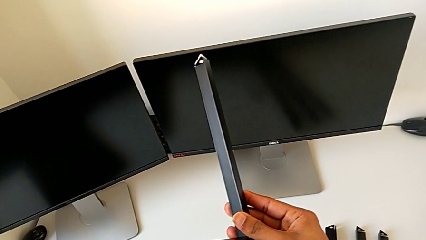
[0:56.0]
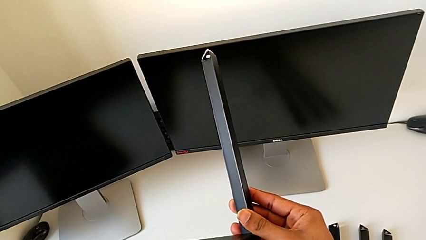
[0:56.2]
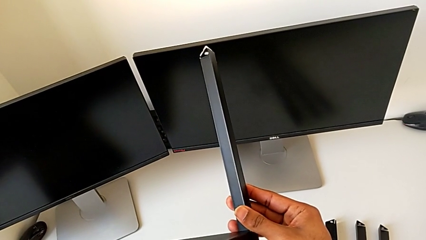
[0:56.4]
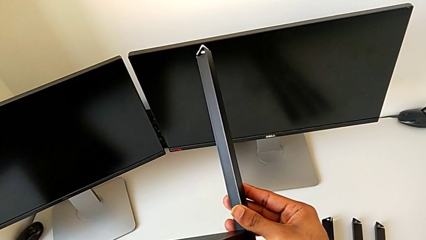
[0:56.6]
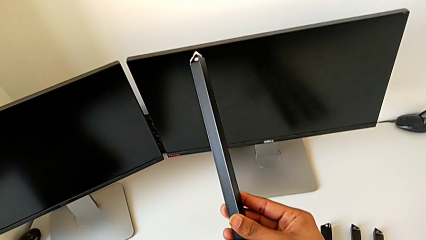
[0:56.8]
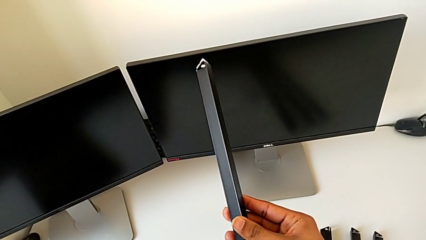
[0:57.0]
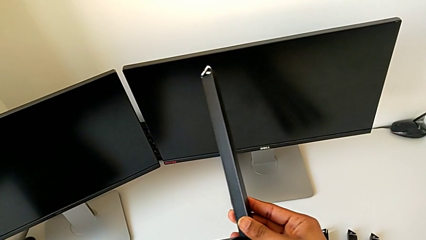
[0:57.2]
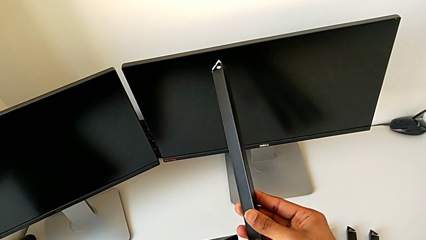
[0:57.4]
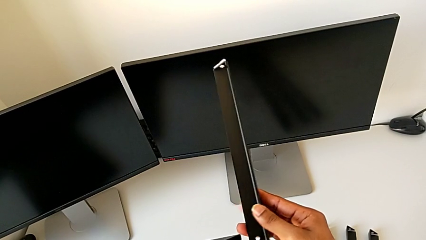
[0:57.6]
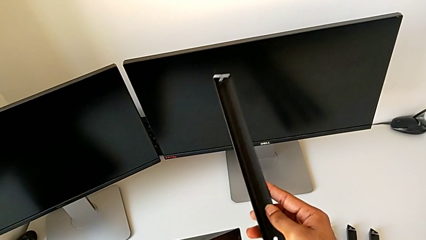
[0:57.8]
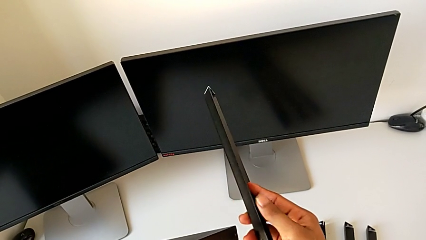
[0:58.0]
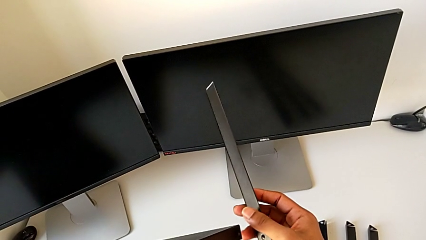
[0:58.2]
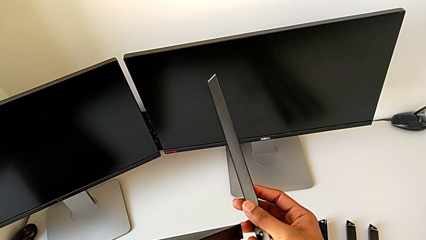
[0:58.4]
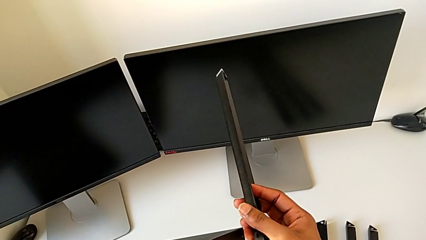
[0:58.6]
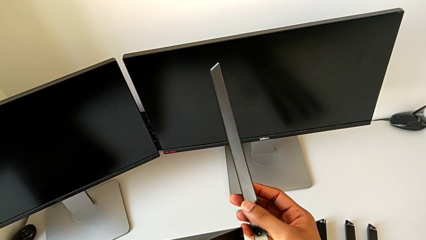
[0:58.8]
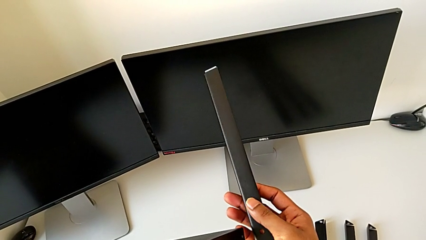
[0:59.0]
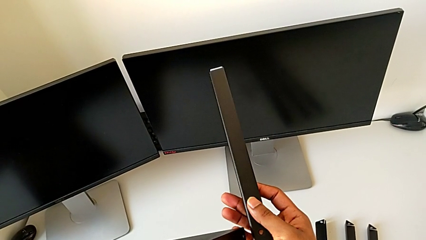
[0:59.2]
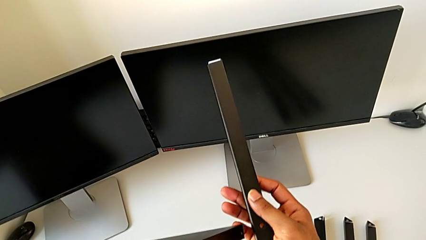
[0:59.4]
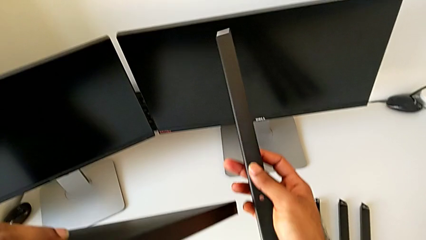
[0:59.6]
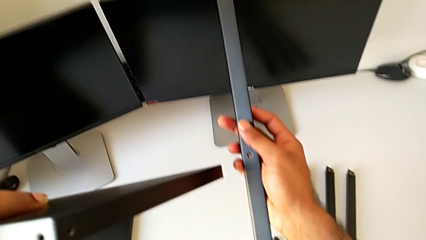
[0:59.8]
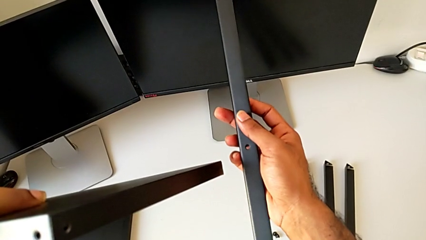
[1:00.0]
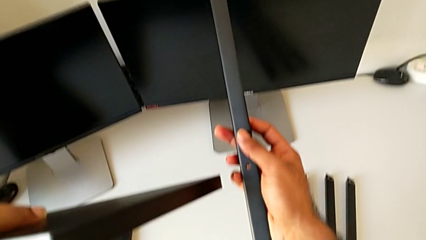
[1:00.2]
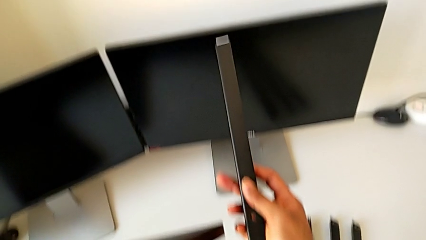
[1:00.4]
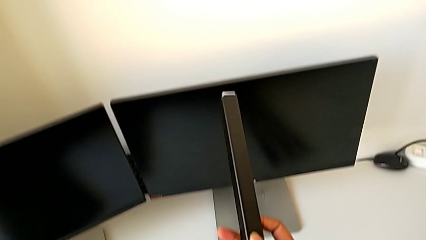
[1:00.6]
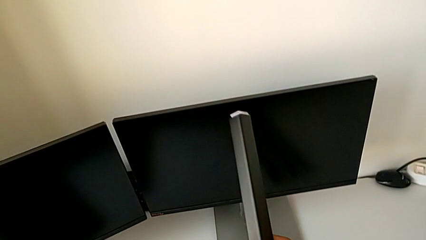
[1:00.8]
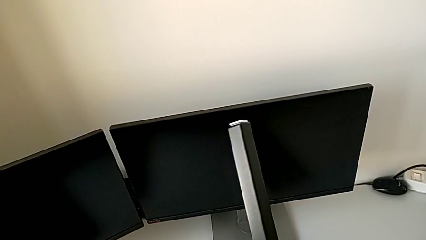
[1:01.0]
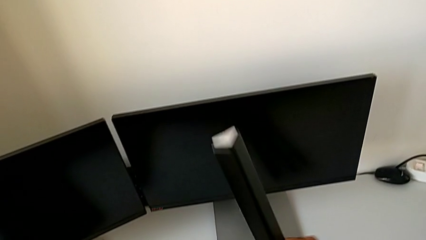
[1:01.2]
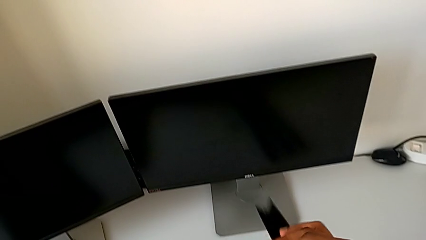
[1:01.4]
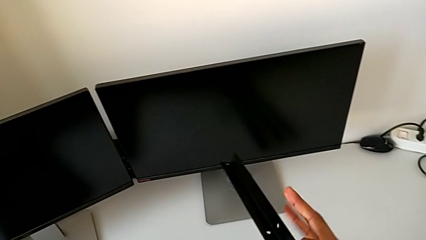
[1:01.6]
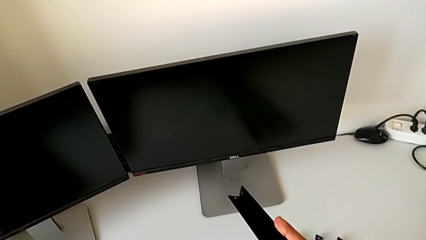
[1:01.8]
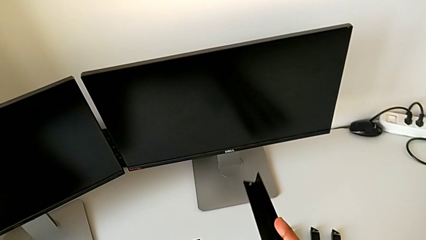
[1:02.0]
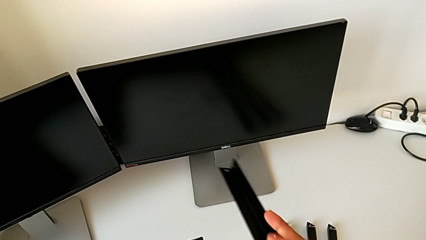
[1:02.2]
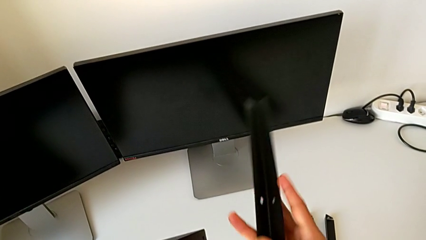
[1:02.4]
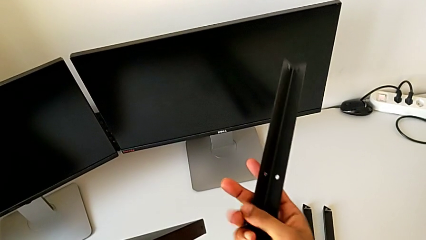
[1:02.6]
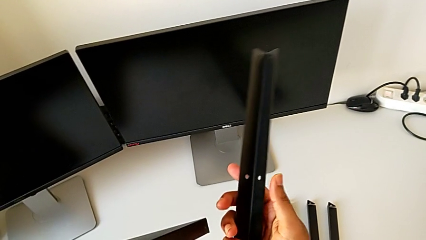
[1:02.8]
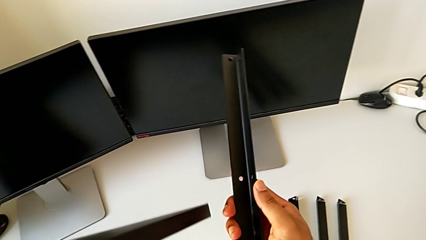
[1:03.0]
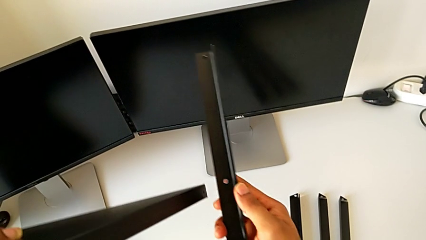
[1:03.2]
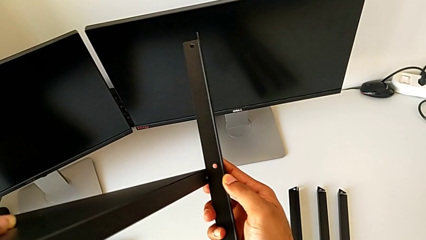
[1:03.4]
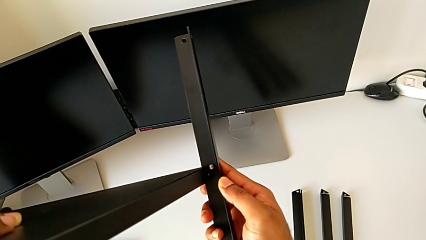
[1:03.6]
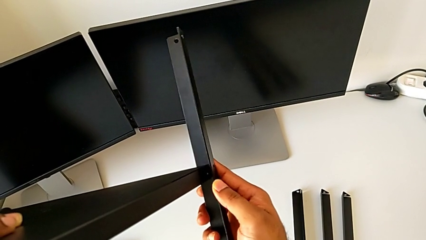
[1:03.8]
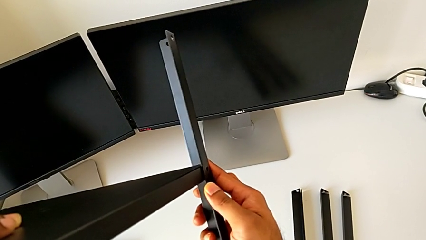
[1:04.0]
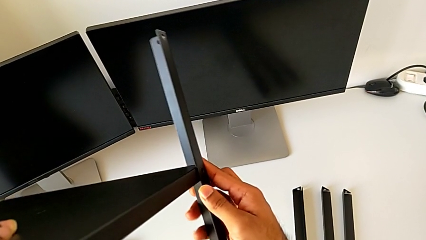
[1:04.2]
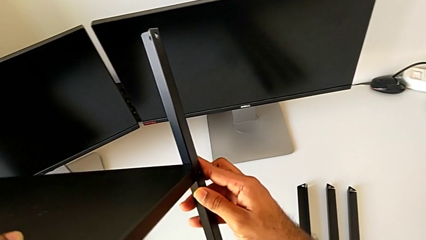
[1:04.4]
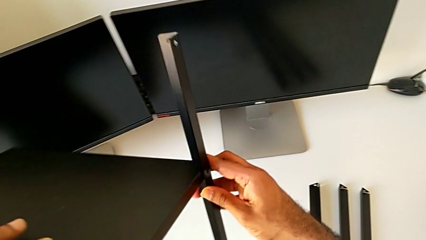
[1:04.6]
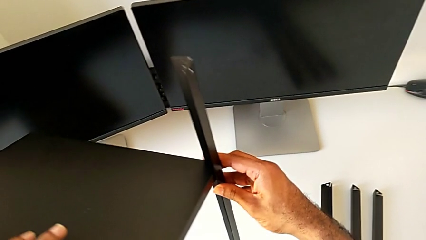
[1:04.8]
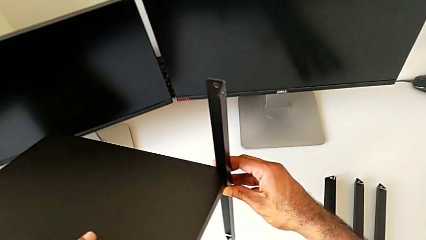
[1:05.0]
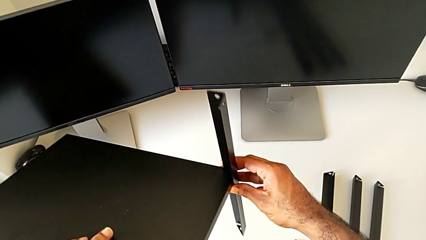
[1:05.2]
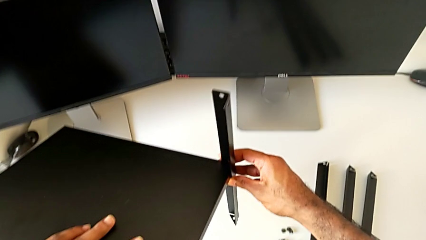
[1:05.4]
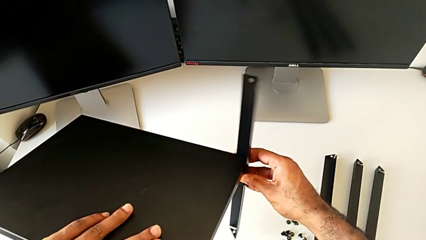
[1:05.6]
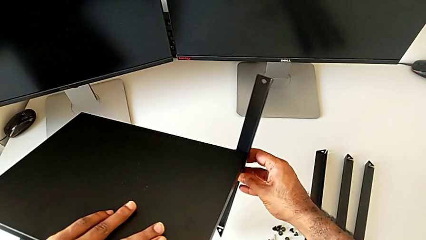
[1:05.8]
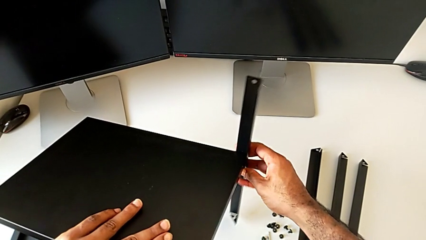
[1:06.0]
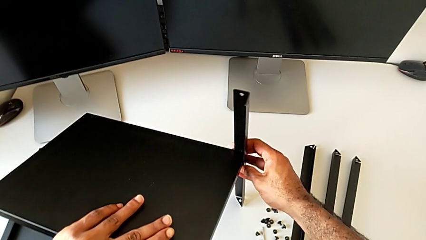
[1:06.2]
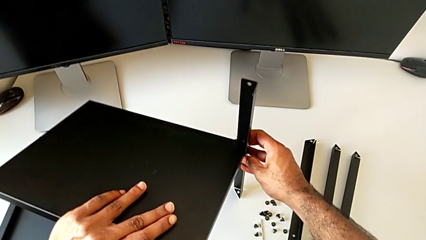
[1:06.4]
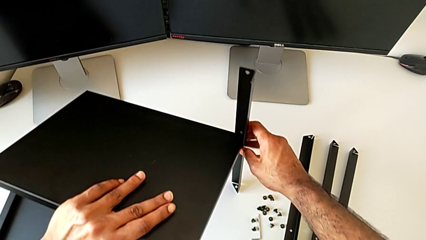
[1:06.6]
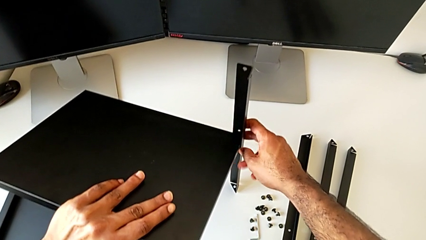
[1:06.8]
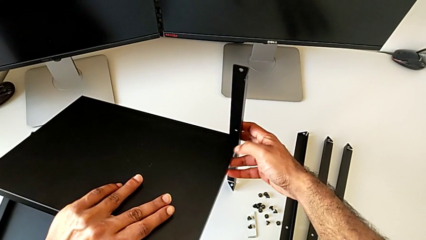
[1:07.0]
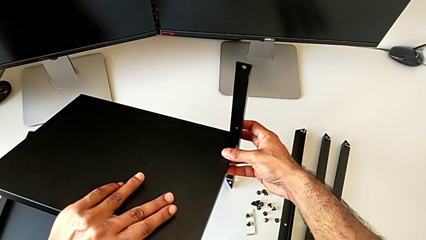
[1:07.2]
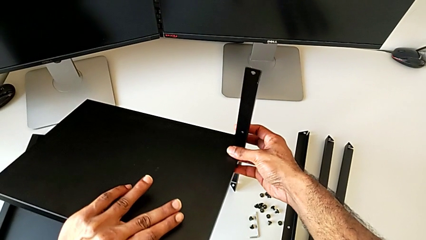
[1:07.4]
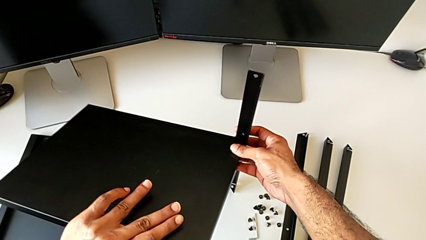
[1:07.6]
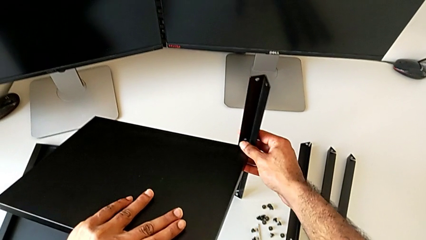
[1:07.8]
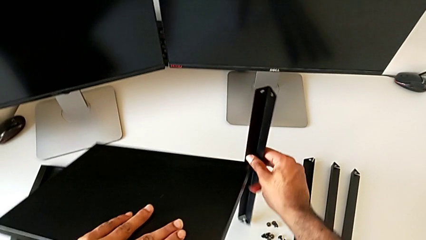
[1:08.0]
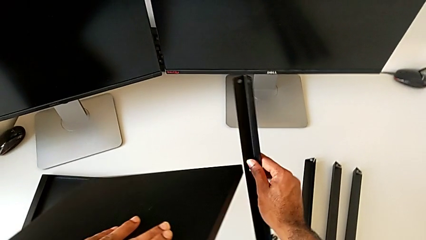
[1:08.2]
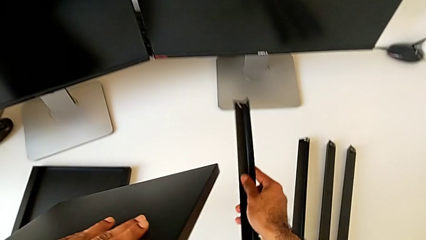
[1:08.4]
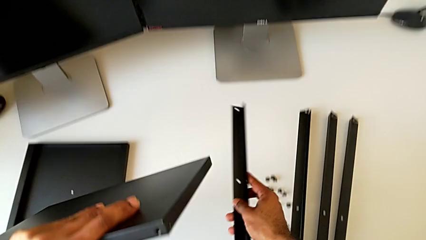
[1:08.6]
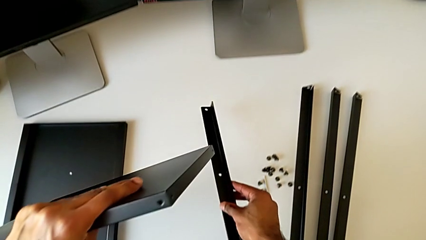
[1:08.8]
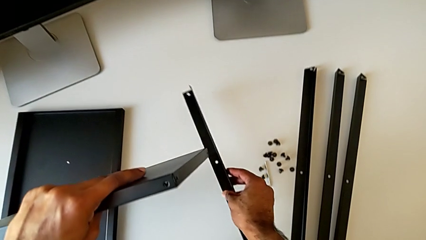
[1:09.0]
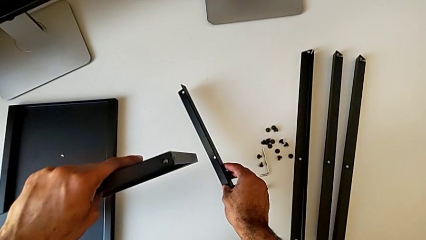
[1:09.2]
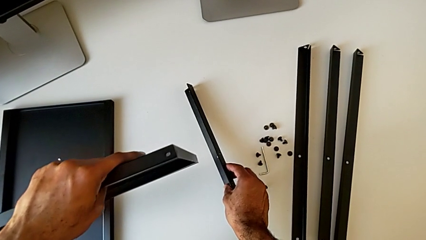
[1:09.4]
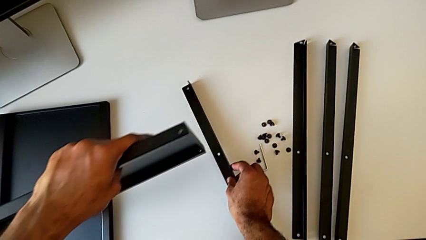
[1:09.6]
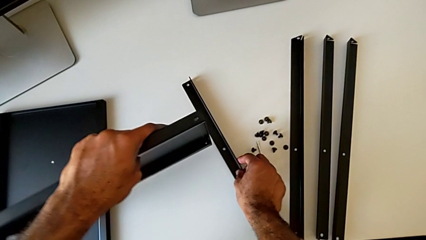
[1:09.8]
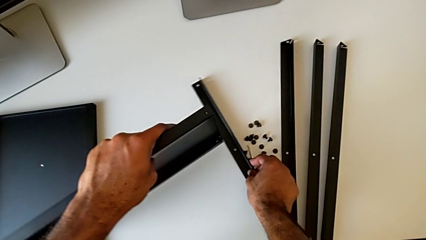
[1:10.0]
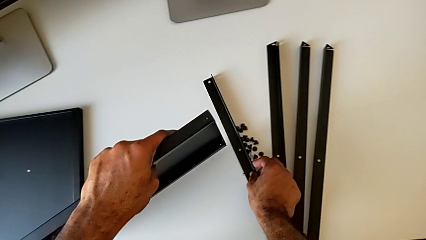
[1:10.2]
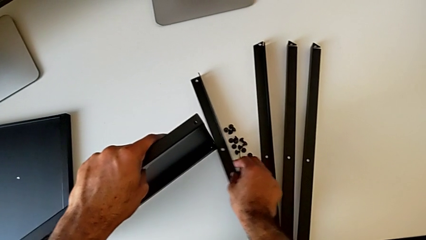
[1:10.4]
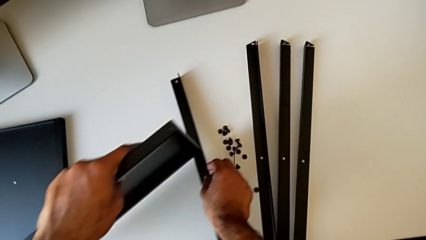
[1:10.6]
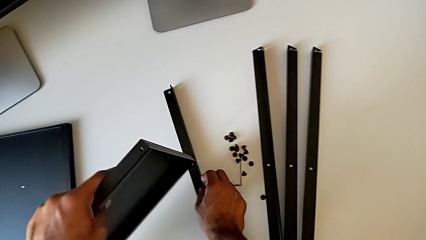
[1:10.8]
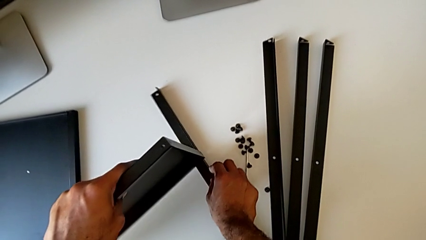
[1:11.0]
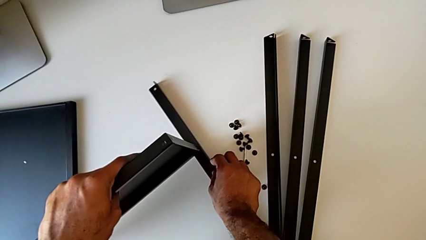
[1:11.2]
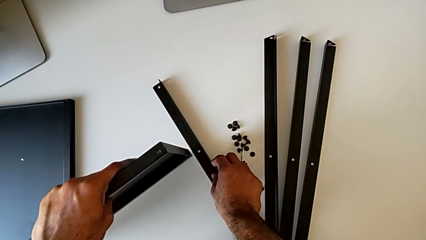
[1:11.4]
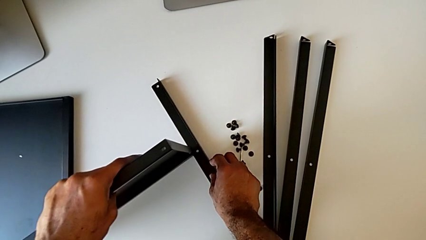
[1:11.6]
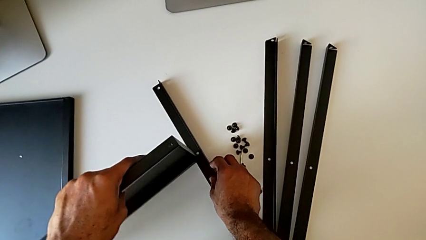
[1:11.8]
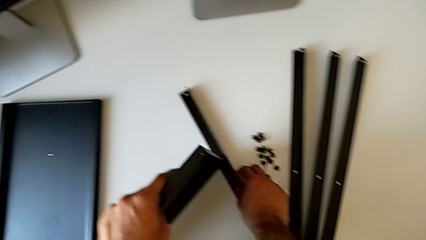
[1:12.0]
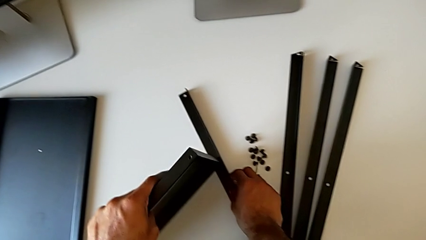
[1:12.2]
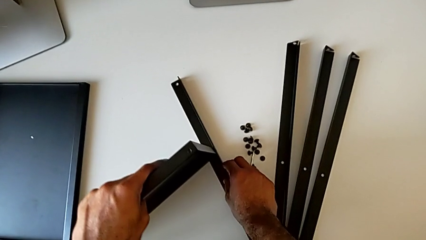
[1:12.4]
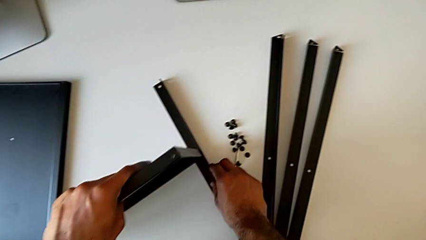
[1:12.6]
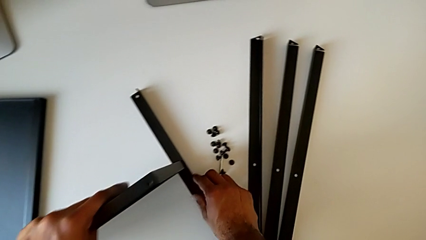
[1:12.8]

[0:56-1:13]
The camera wearer is assembling the first leg to the bottom tray. They inspect the leg, rotate it and align the tray.
